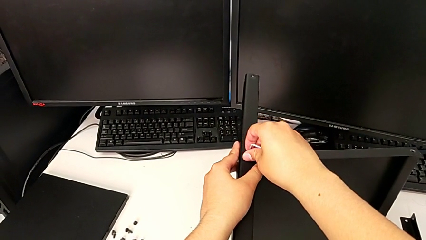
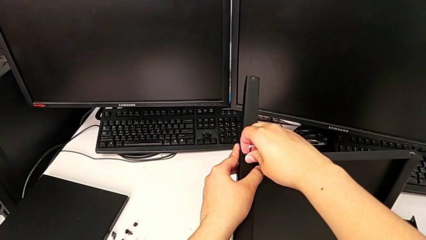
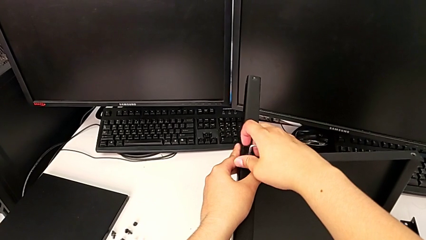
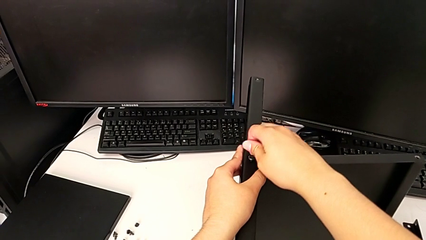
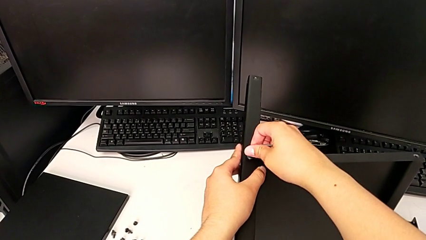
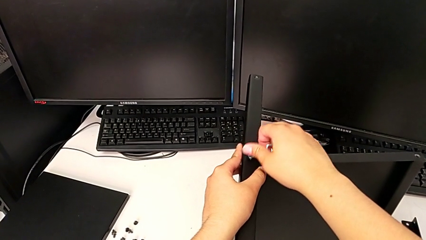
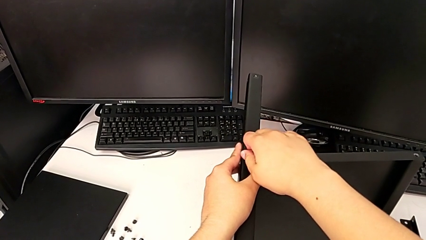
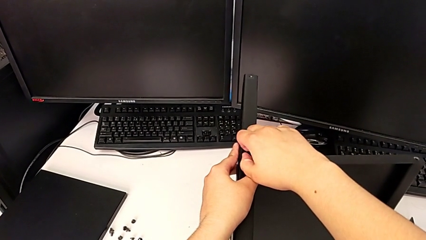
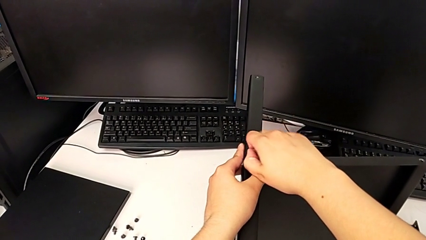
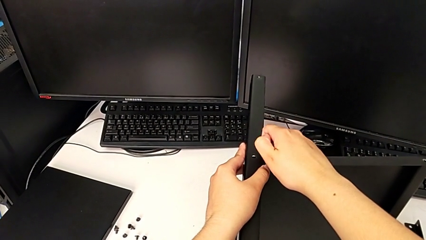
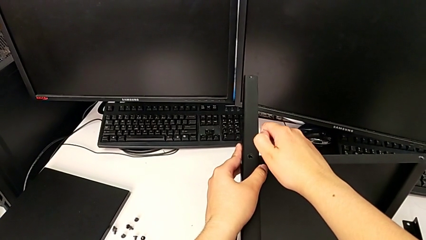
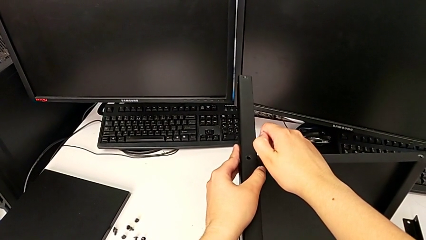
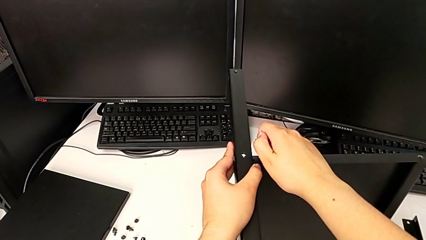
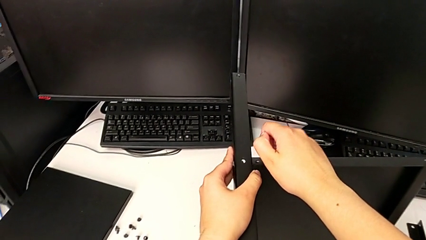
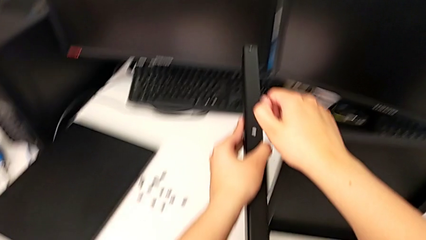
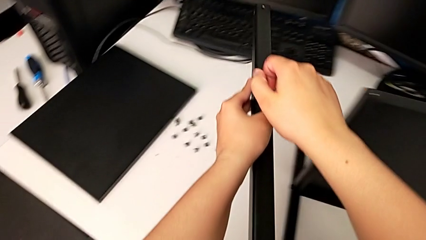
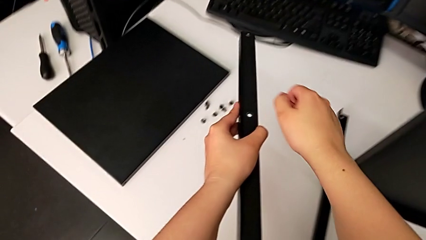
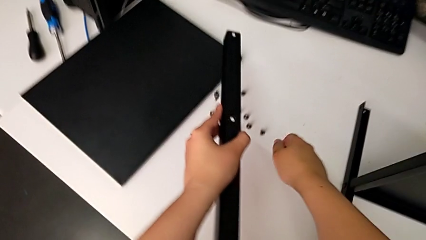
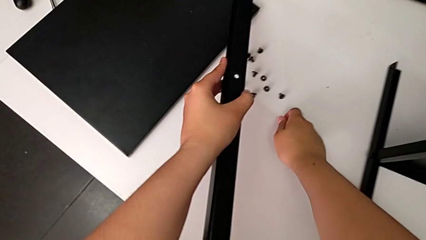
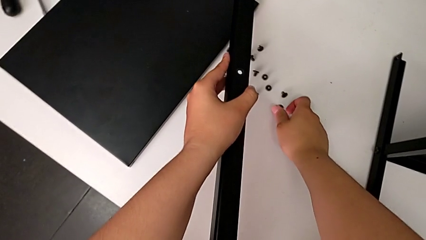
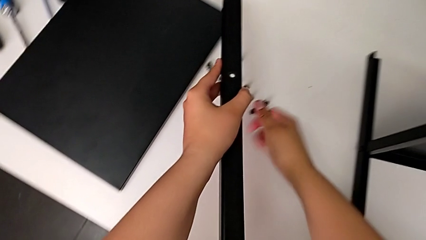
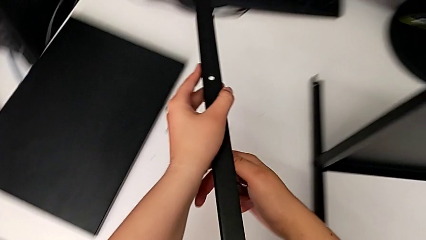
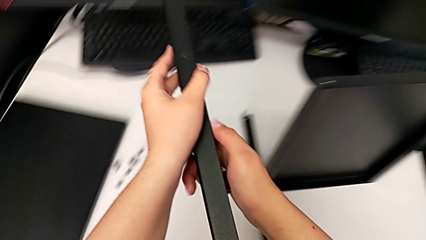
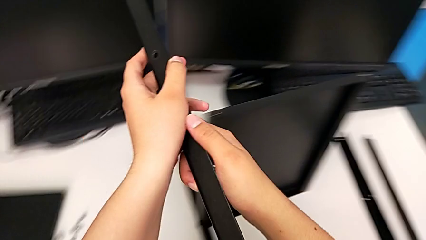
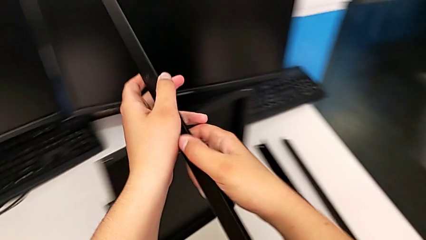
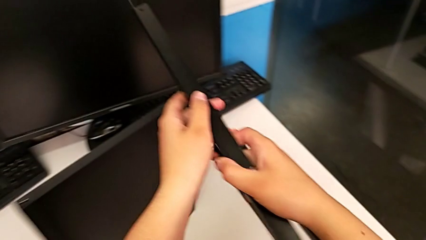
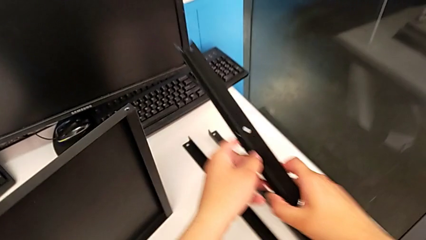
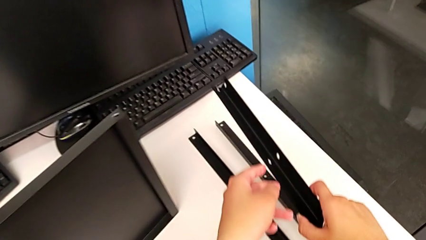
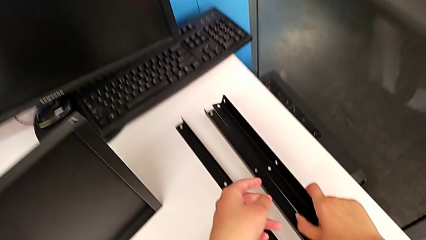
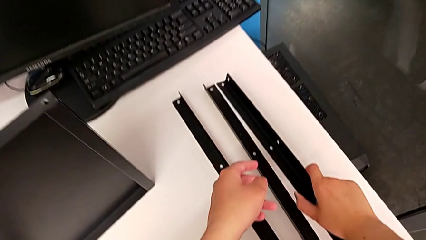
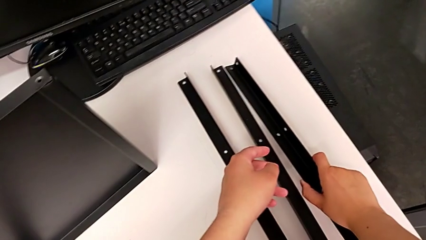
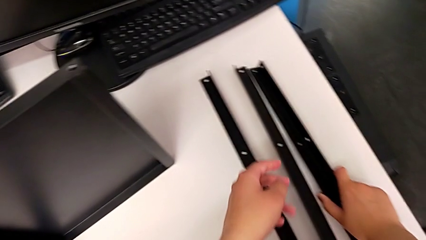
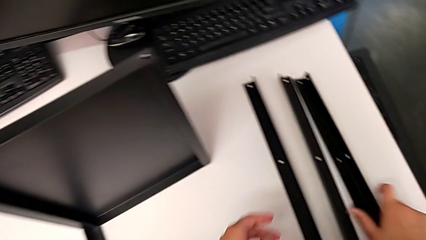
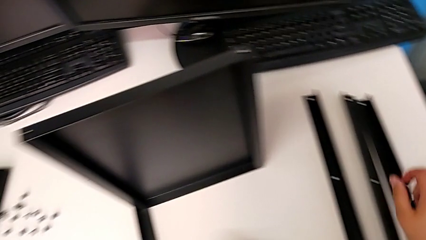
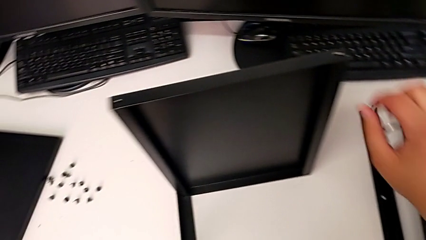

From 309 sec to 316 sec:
The camera wearer is disassembling the third leg of the shelf. They withdraw the Allen wrench, disassemble the hex socket head, disassemble the leg, place the hex socket head and place the leg.

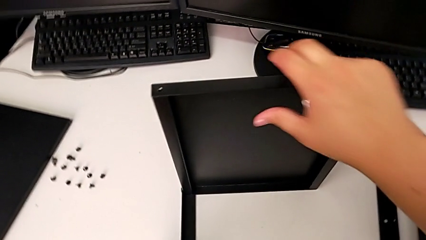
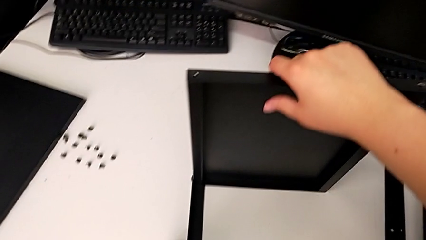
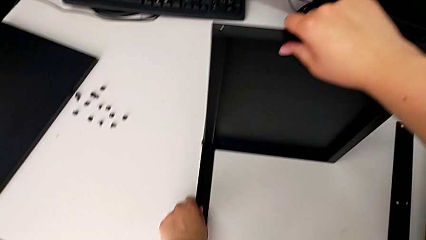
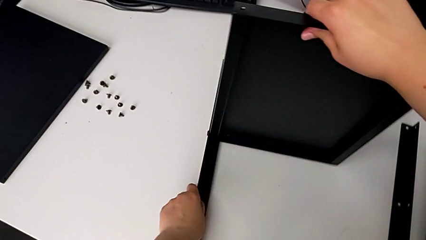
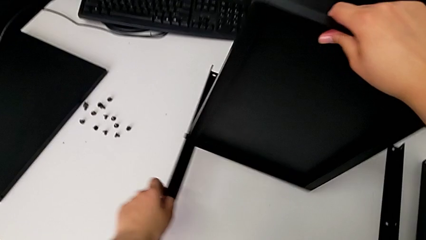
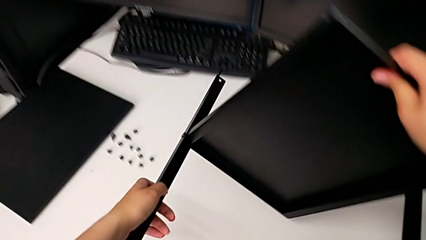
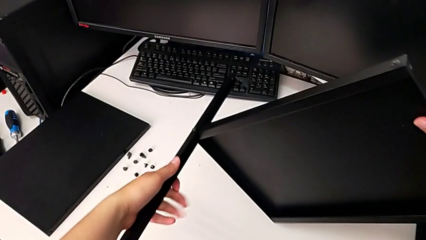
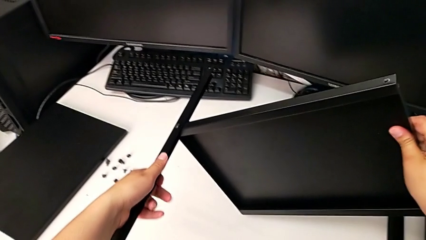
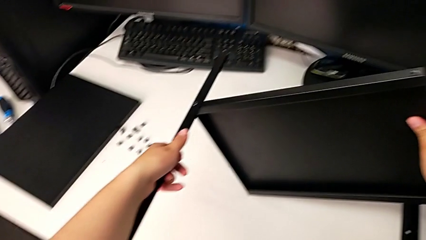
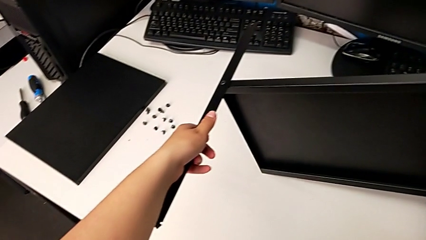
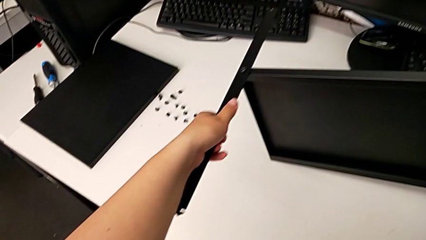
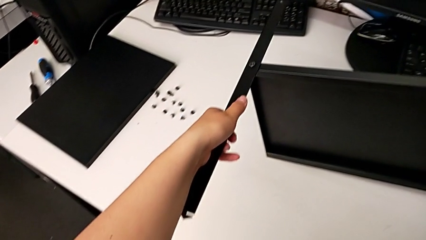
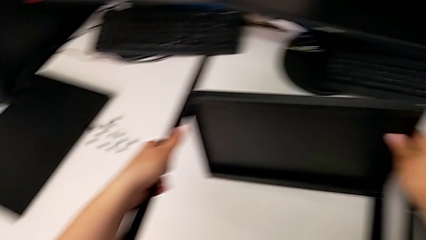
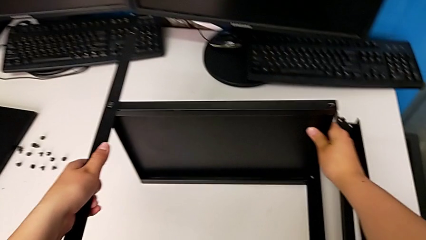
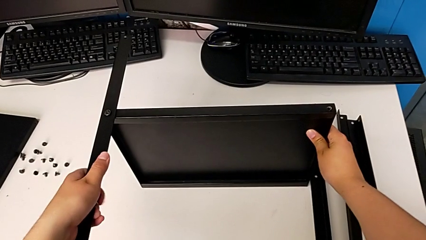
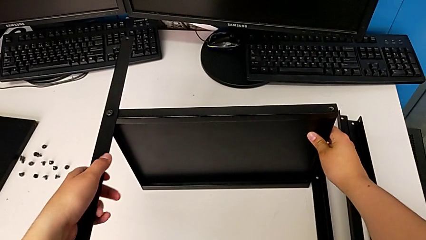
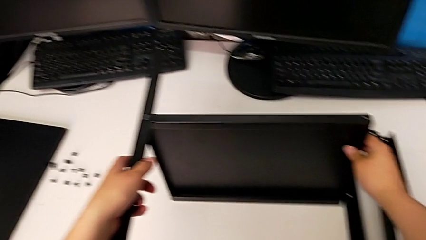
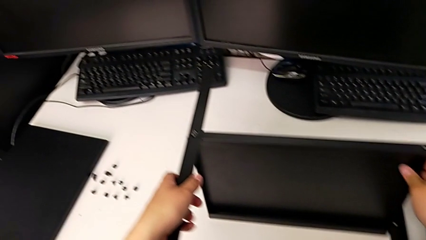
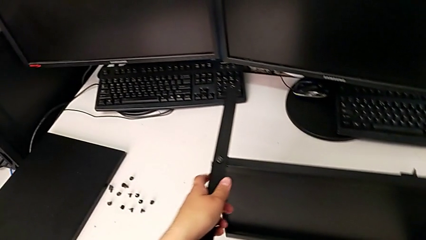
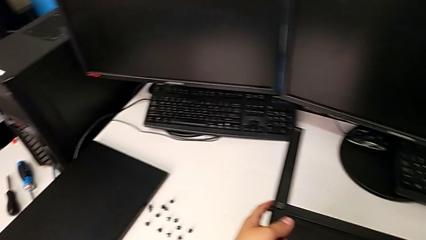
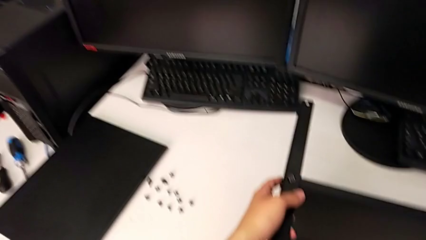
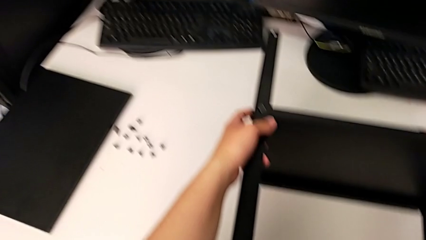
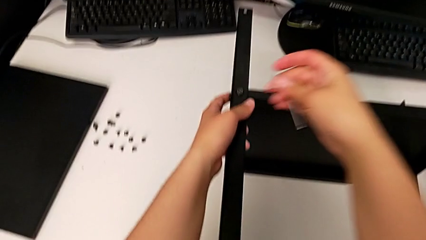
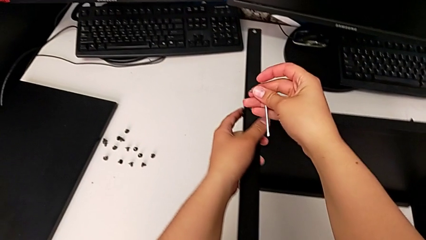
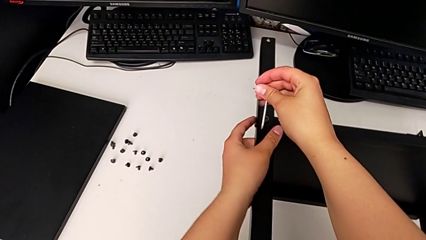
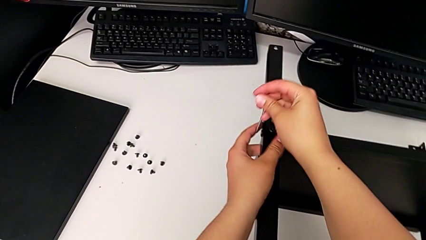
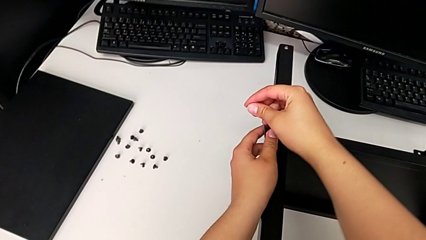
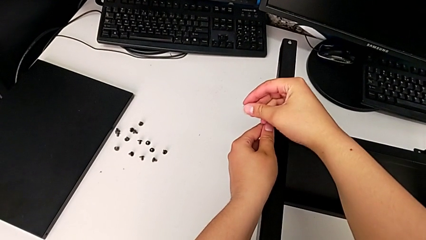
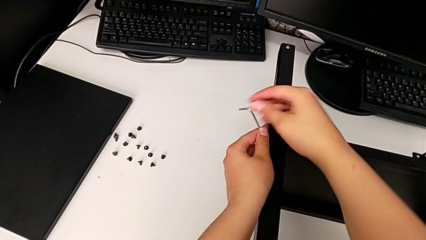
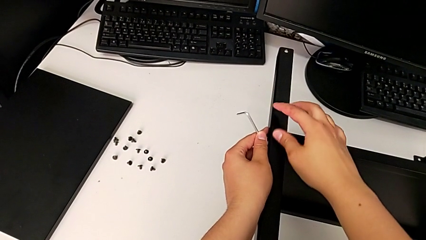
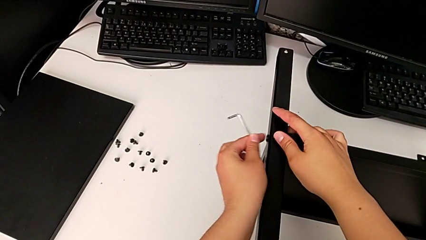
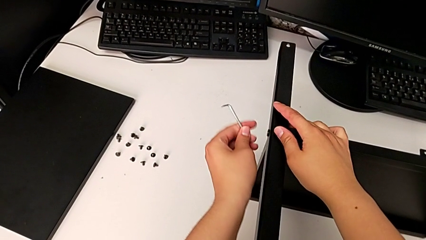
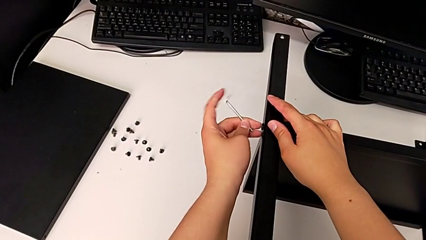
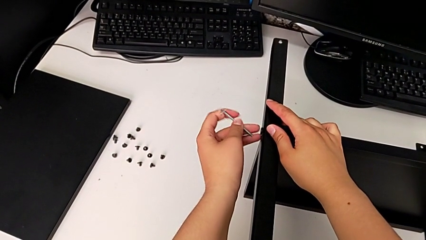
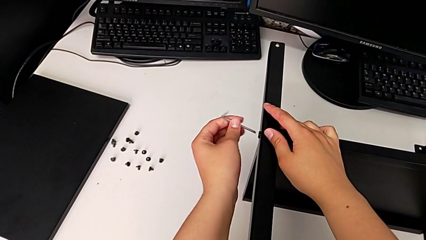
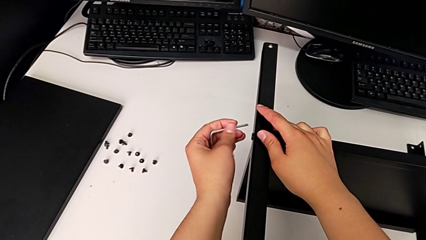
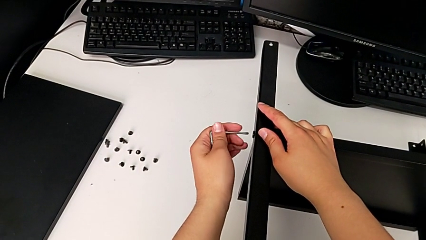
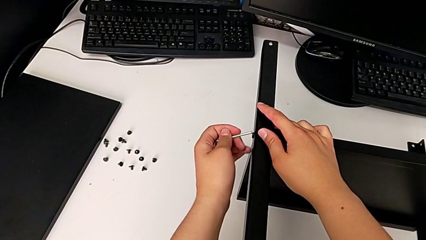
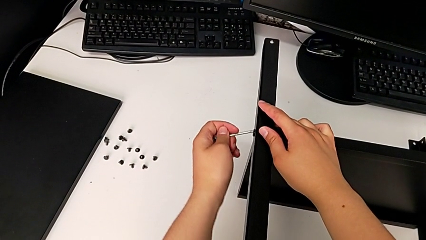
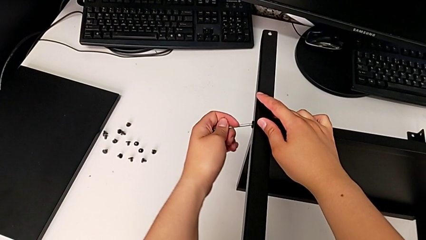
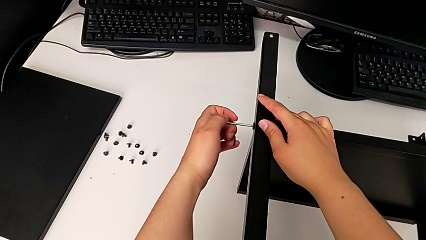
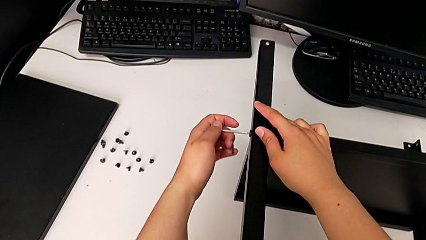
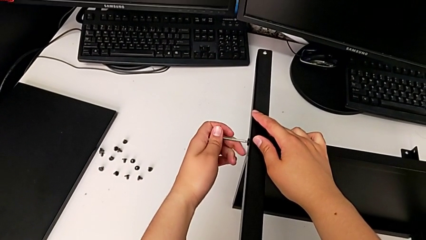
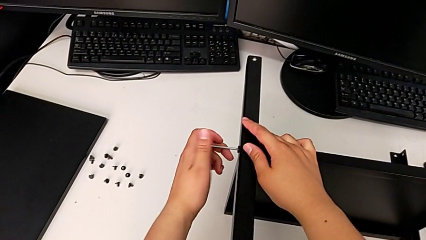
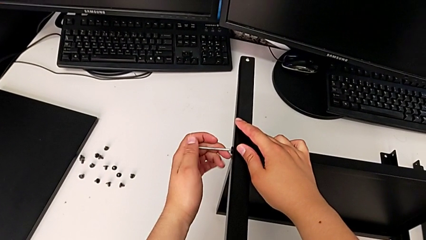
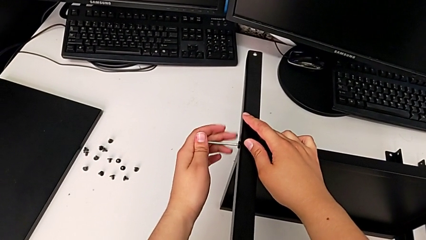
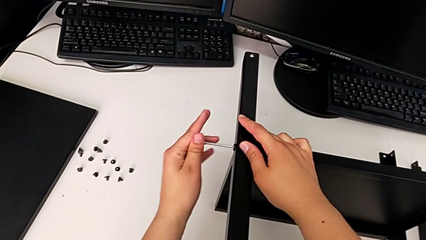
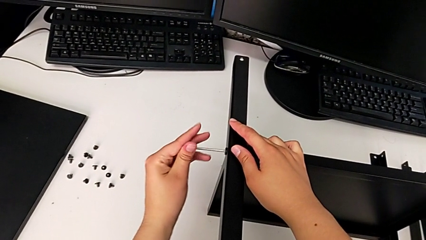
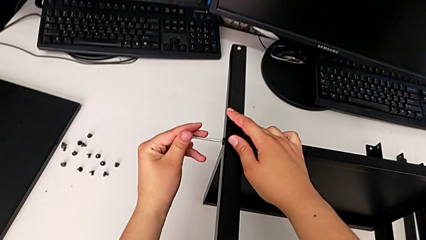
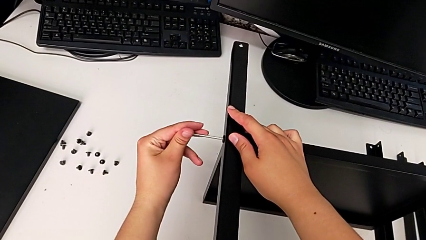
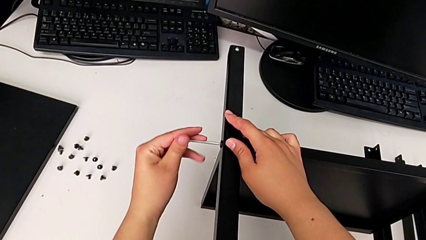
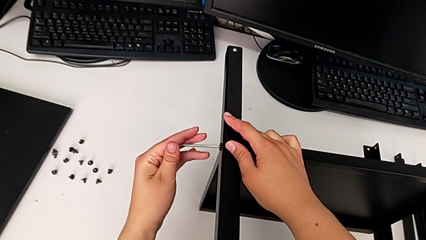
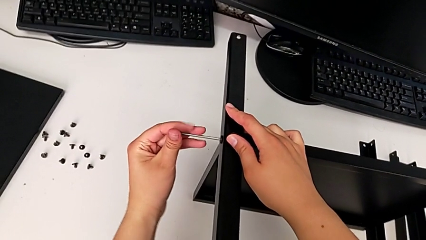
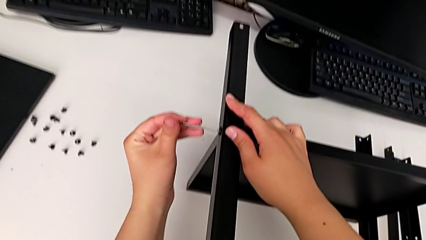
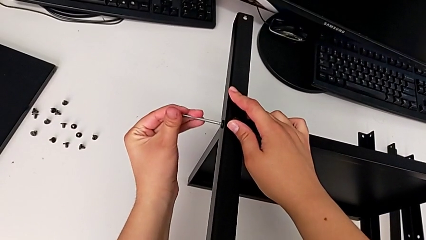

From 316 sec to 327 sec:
The camera wearer is disassembling the fourth leg of the shelf. They rotate the nightstand, grab the Allen wrench, insert it and begin to unscrew the hex socket head.
